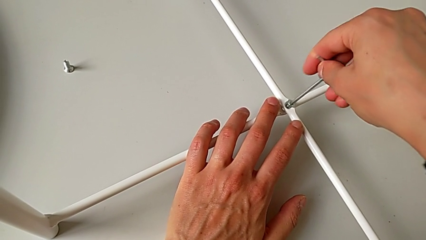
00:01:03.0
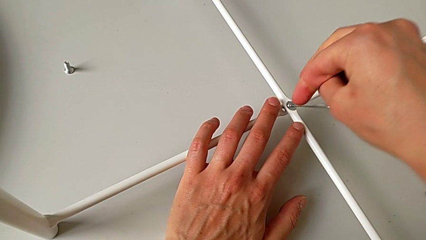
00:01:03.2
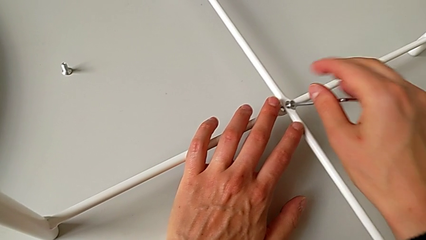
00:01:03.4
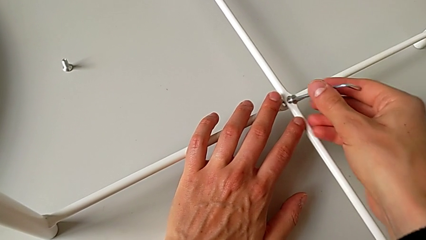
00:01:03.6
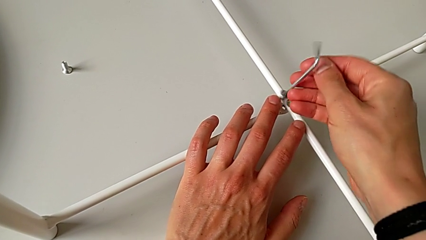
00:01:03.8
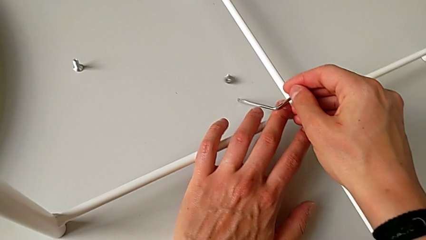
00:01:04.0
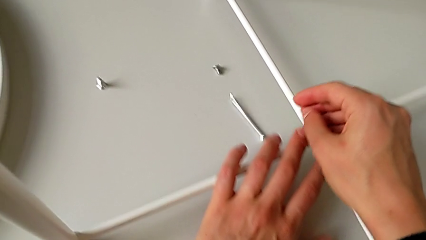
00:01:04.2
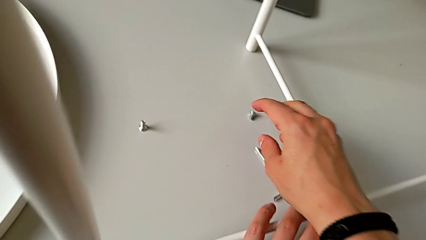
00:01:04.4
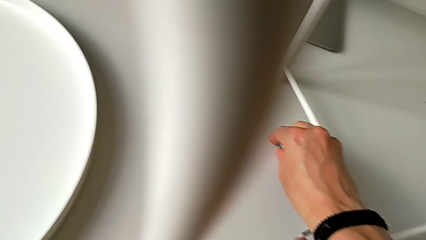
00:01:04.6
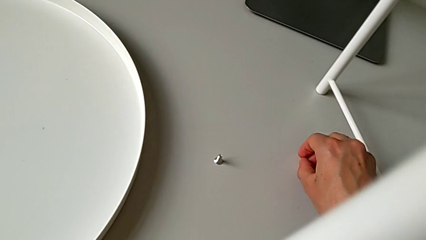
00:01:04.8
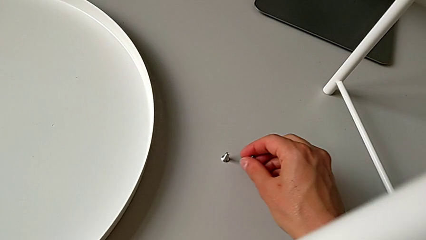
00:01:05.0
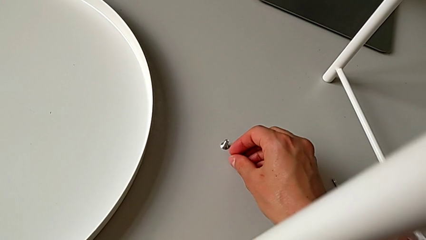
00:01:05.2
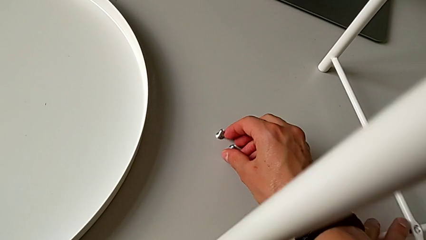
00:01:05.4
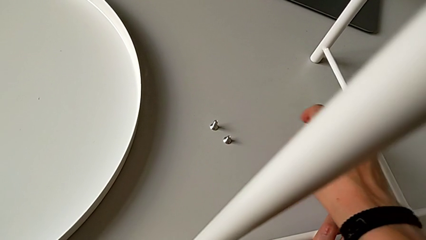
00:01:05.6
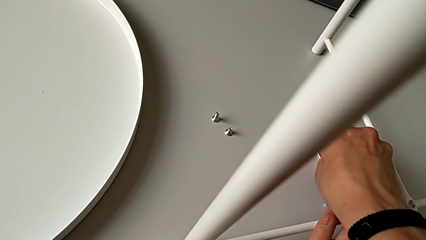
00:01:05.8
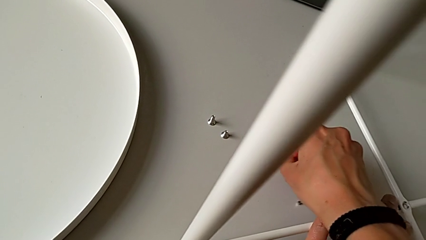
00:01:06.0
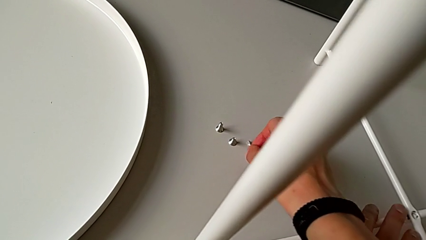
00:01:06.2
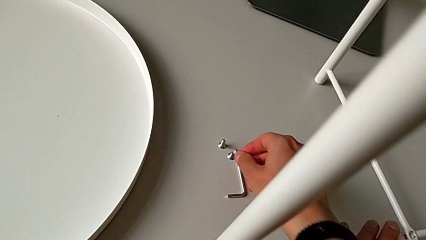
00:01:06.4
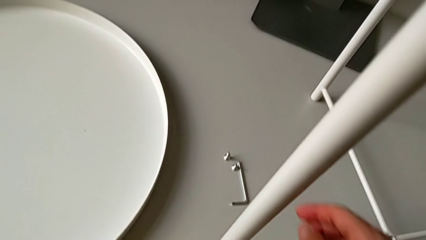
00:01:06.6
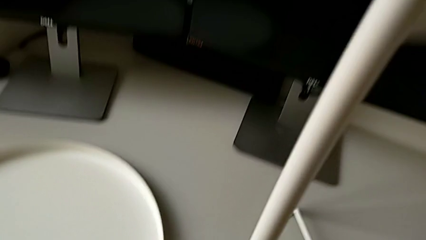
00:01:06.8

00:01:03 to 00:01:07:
The camera wearer is unscrewing the bottom hex socket head of the legs using an Allen wrench. They wrongly drop the hex socket head with the right hand and drop the Allen wrench with the right hand. They place the hex socket head and place the Allen wrench.

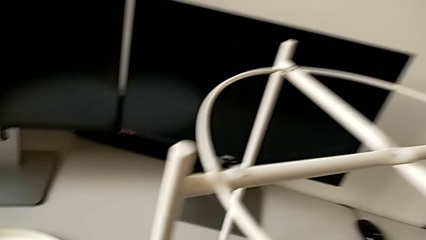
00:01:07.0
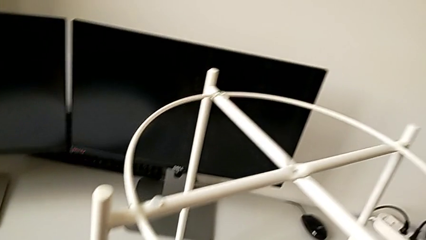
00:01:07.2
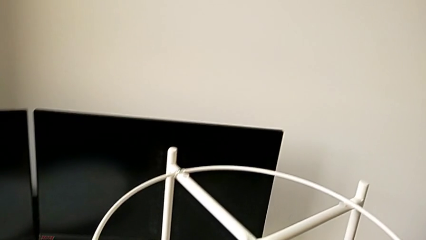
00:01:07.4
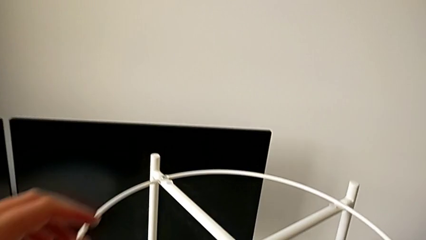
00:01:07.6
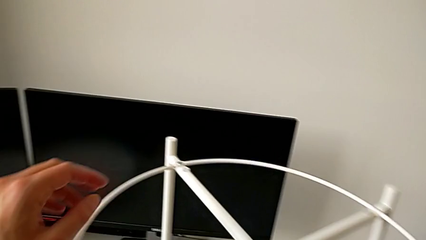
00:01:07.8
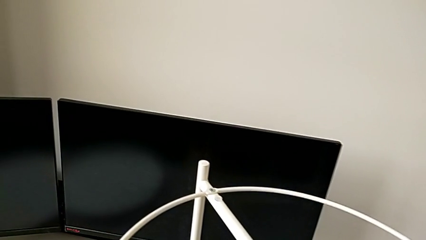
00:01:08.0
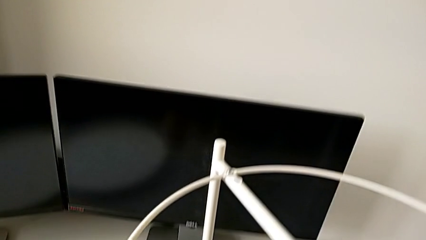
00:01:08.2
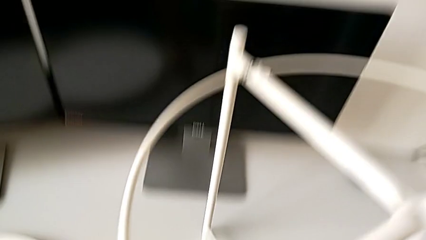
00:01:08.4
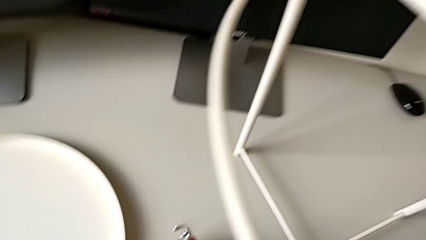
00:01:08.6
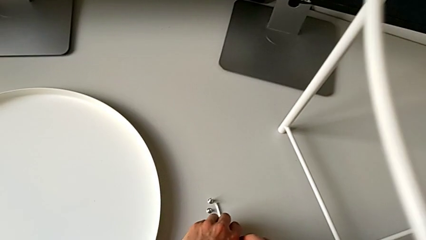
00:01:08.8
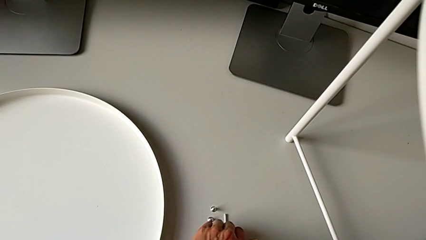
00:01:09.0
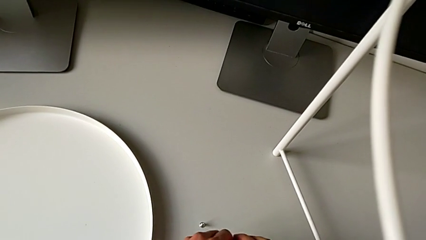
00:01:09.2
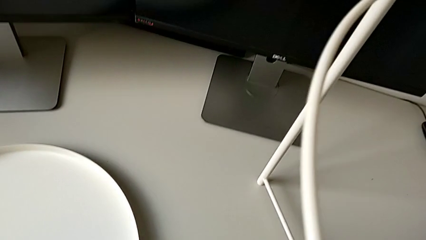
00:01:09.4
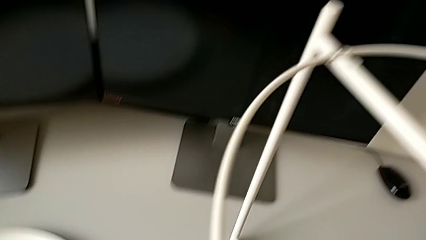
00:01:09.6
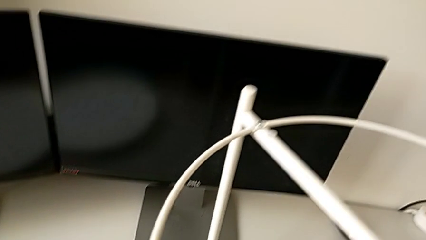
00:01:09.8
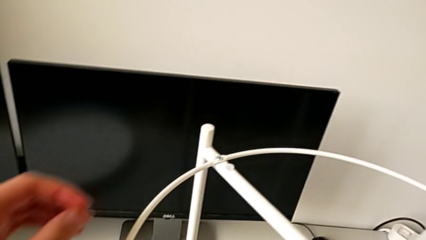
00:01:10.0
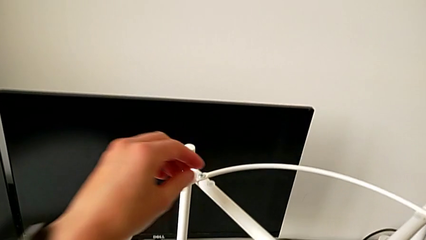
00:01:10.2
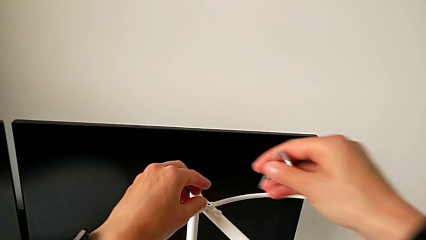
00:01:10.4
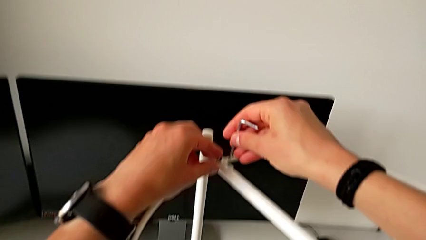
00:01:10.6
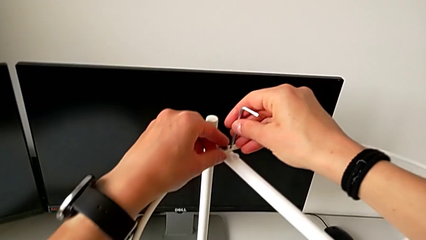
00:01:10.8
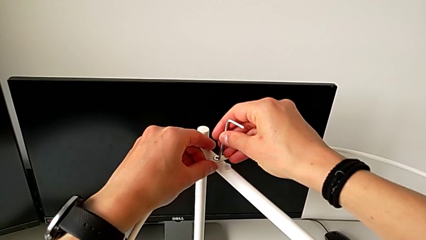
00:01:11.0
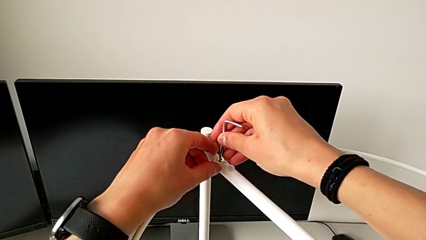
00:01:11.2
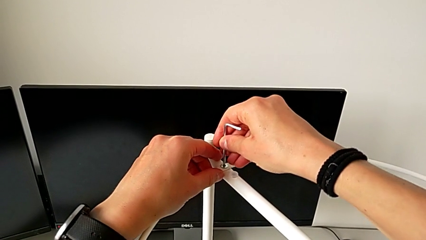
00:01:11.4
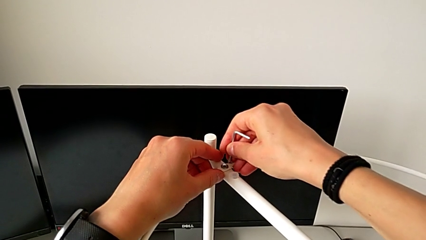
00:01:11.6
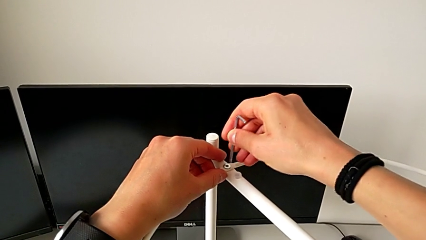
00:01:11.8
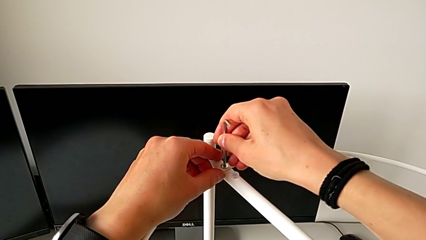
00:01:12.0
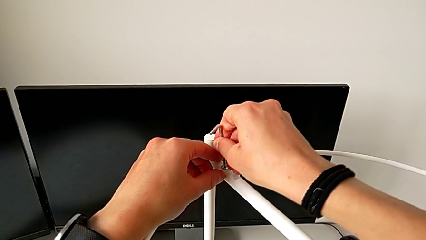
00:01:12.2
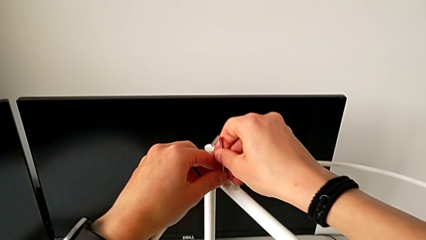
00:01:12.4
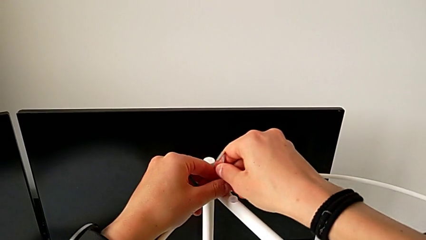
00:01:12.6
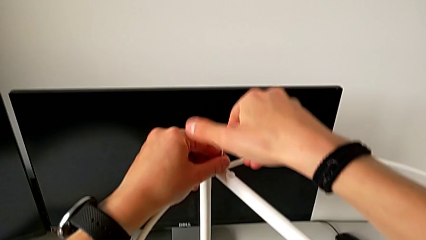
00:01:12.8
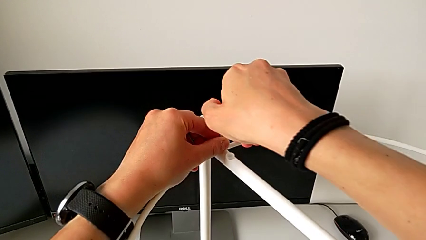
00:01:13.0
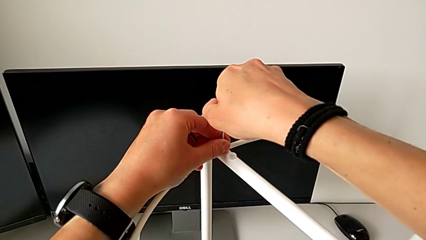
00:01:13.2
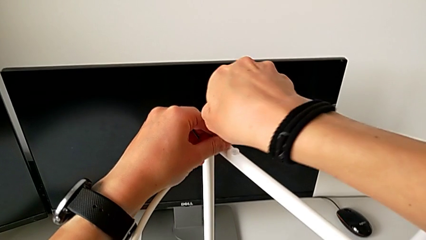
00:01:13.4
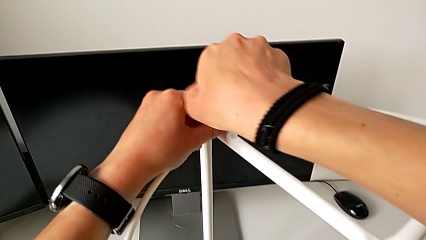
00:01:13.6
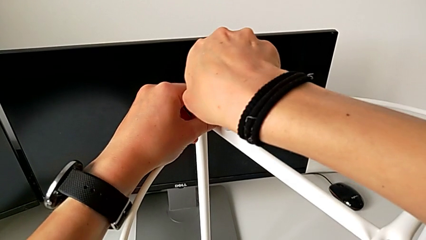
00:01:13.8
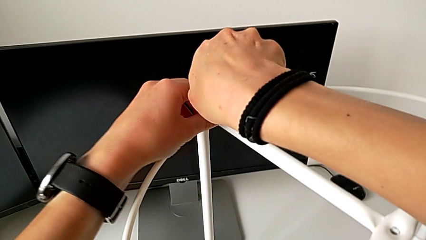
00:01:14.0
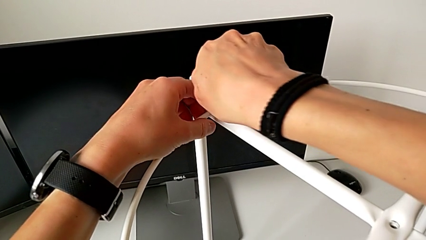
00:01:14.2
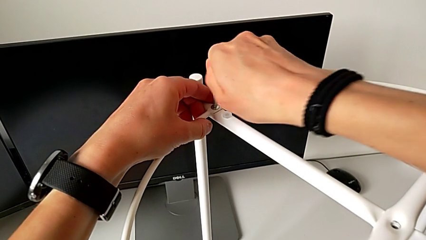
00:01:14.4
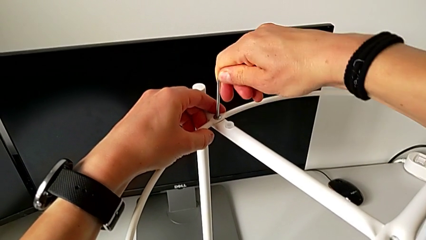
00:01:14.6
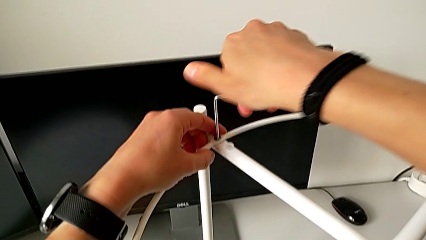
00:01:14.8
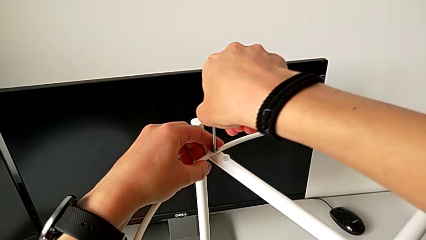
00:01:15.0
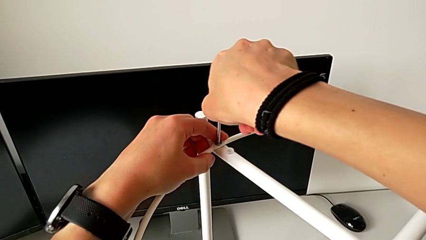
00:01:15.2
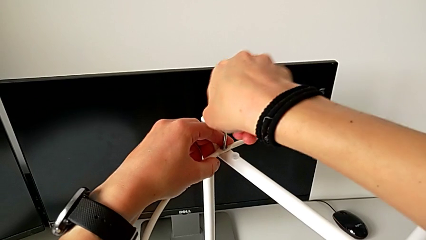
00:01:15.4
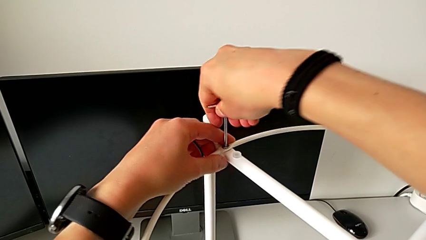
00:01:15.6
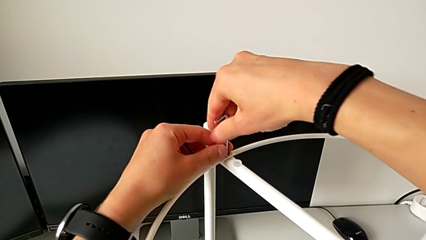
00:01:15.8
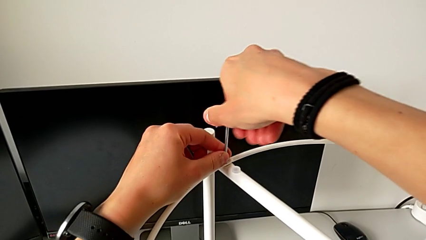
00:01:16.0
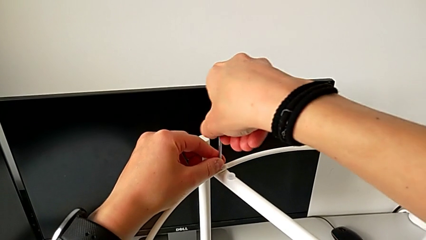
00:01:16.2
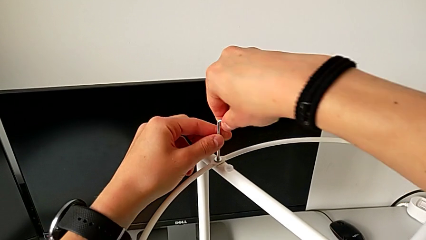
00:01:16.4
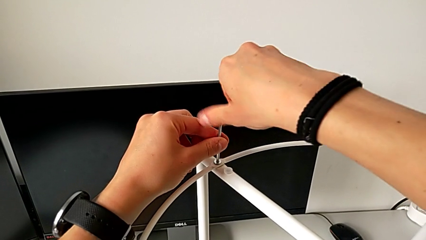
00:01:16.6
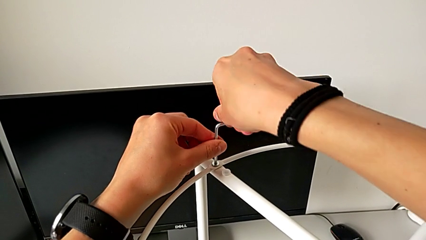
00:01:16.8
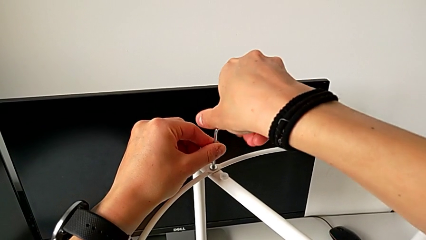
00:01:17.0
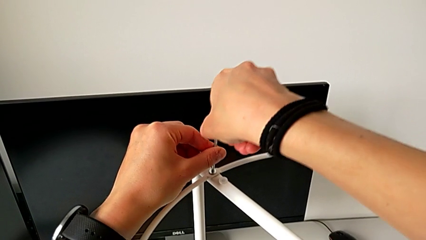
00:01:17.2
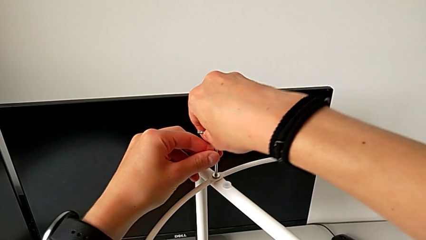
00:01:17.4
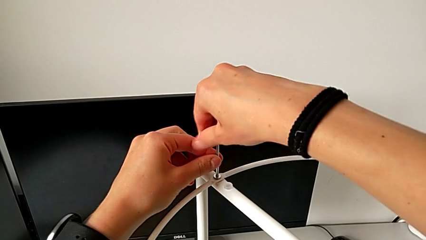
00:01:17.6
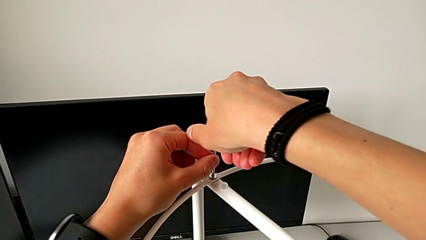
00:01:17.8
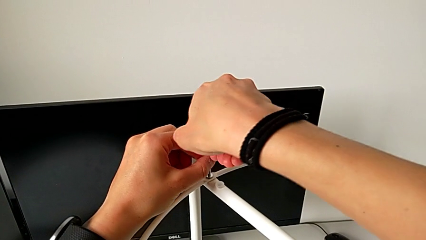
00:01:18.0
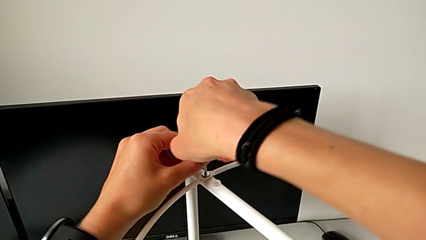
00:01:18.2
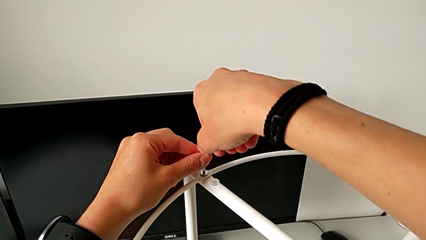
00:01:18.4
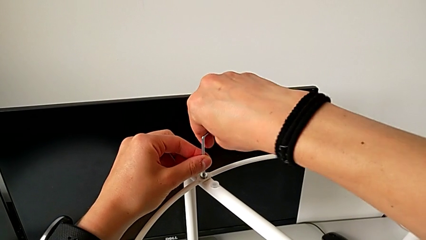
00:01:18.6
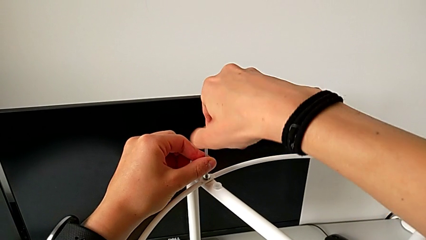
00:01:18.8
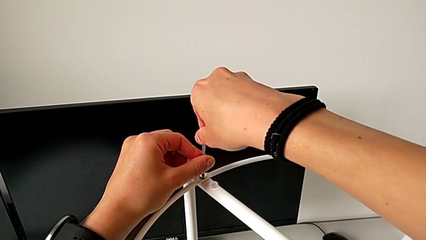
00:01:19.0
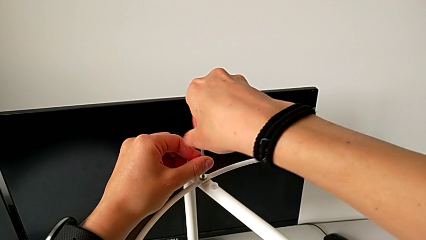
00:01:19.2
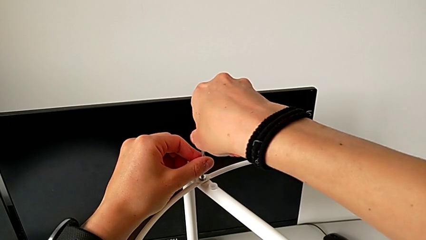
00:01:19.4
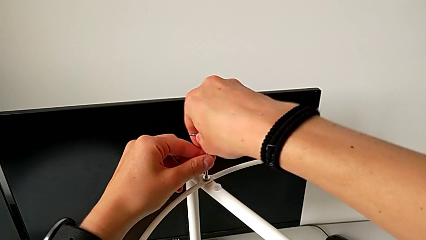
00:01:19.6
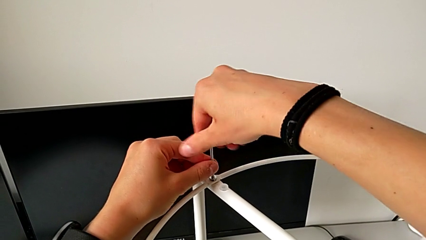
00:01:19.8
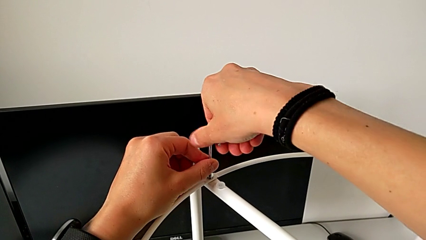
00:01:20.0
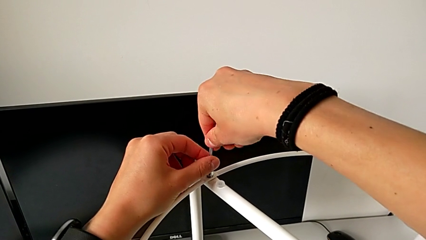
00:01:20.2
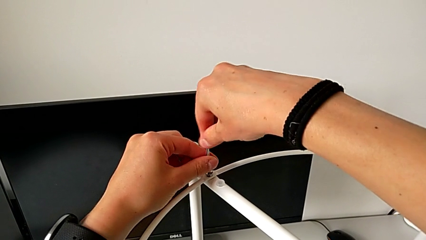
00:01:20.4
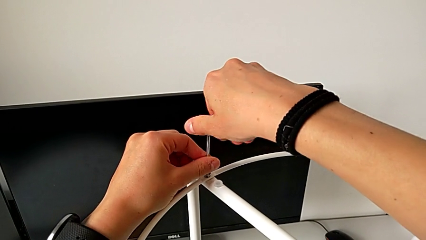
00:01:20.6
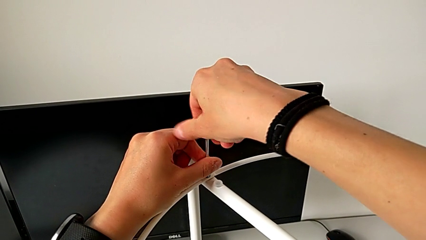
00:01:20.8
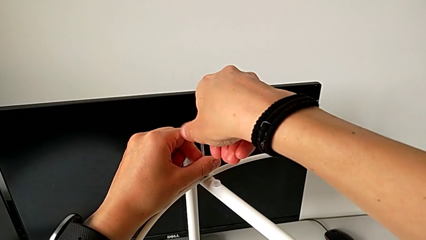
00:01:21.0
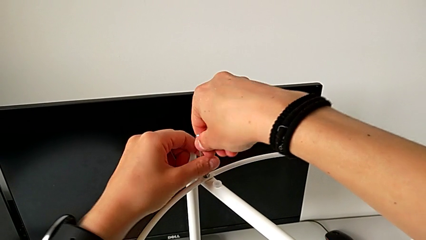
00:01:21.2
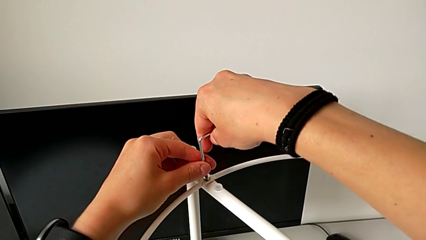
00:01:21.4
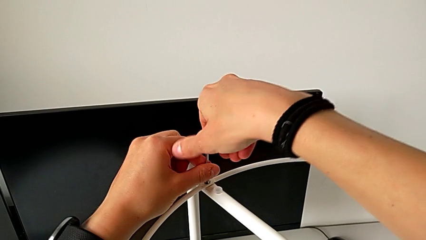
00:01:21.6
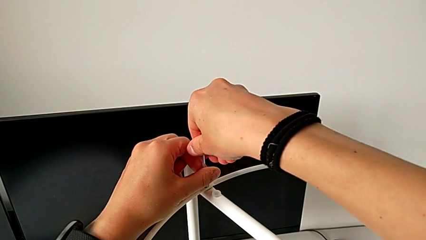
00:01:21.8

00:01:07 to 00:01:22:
The camera wearer is disassembling the circle. They grab the Allen wrench, insert it, unscrew the hex socket head and withdraw the Allen wrench.
